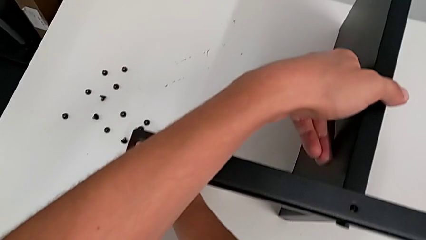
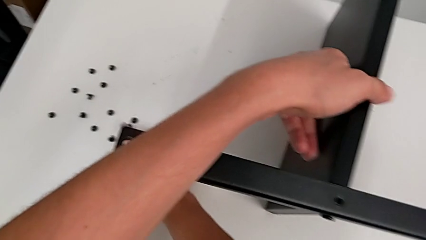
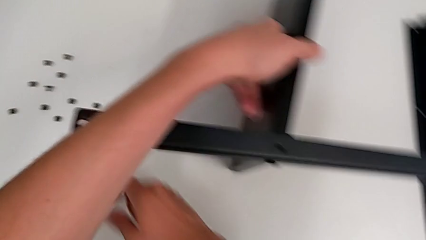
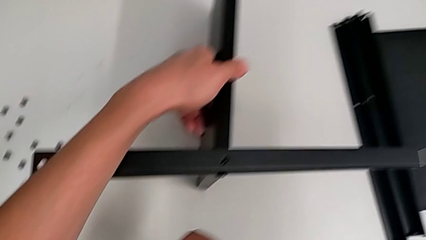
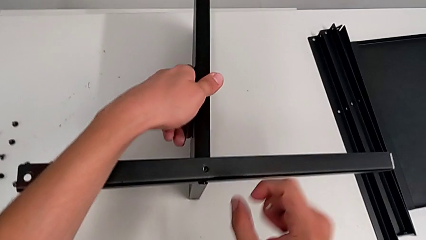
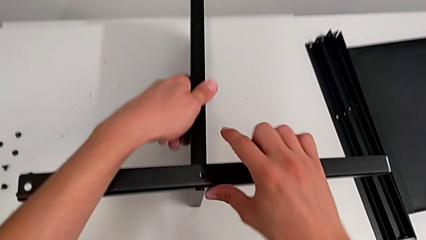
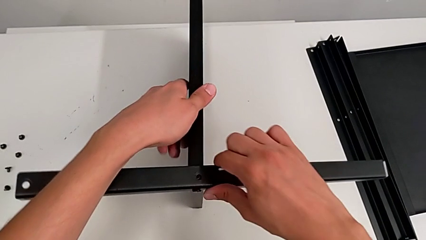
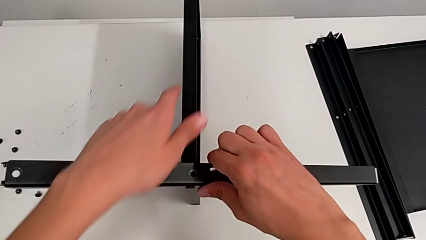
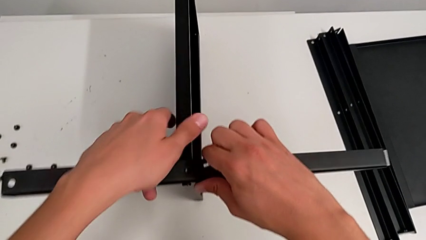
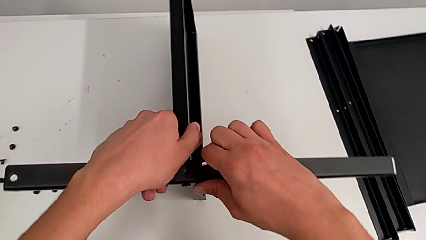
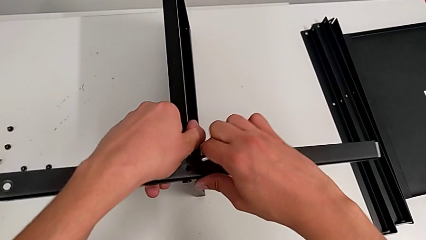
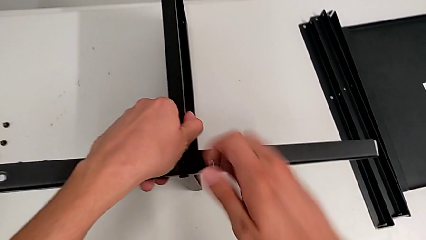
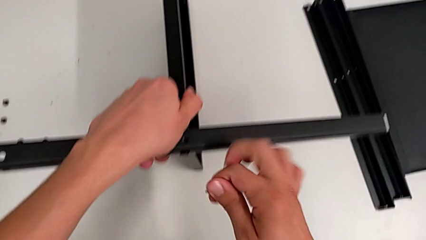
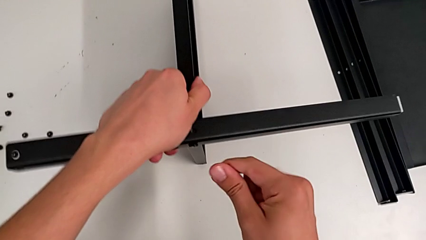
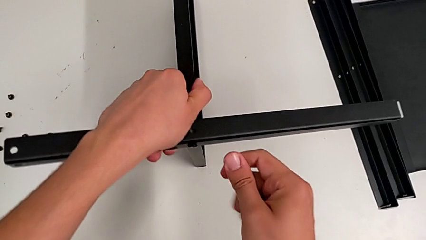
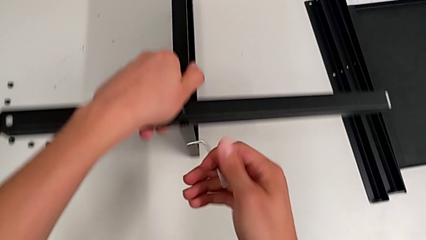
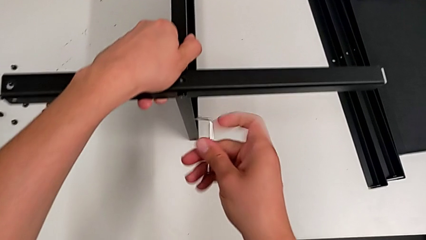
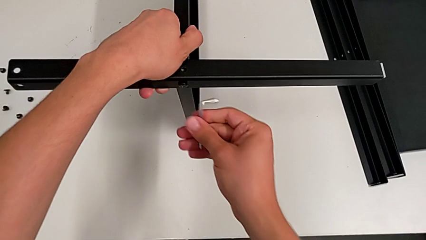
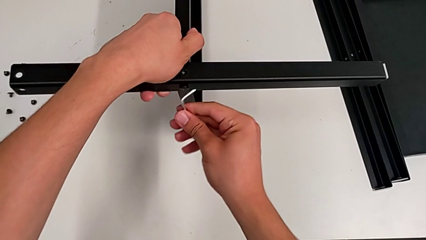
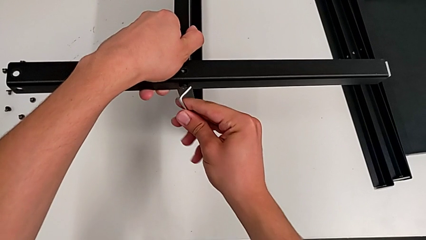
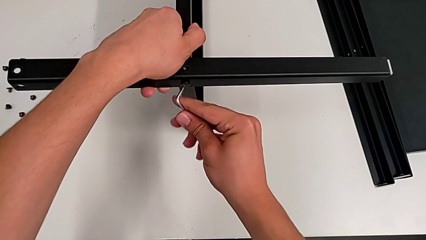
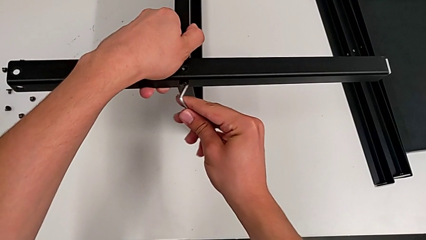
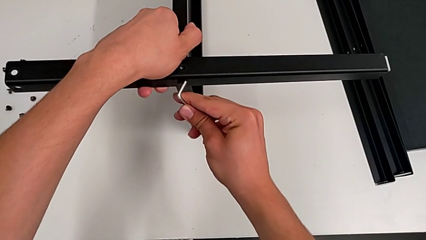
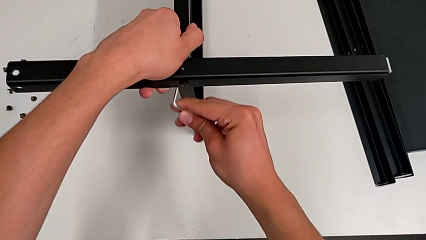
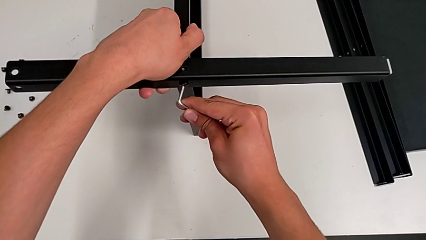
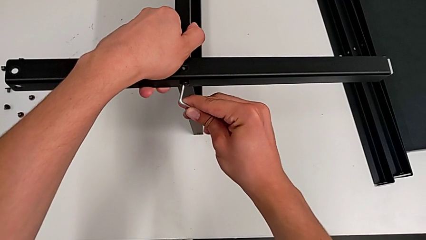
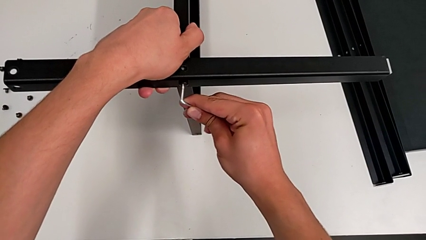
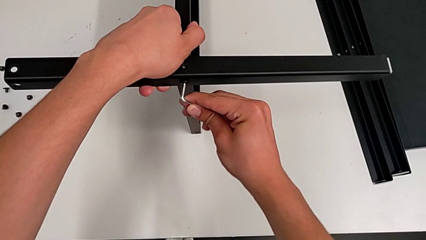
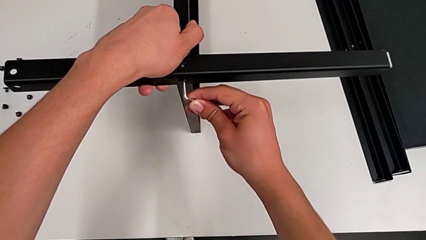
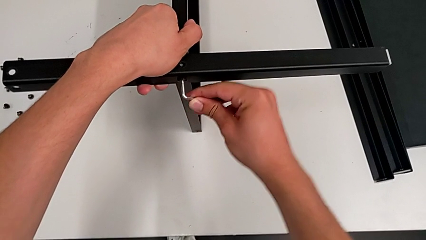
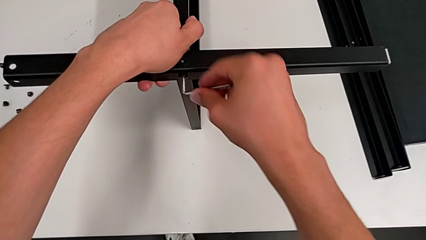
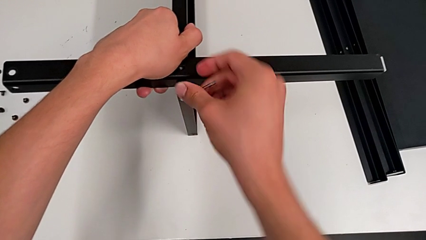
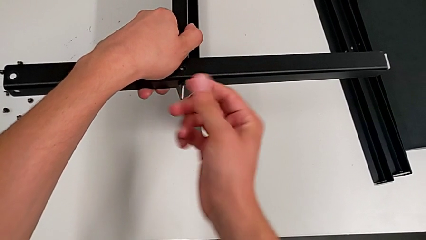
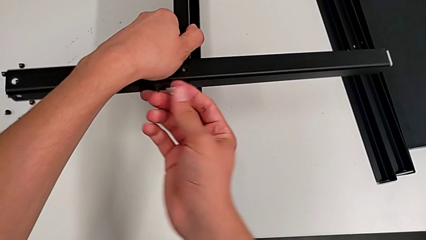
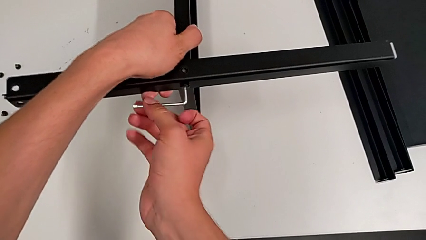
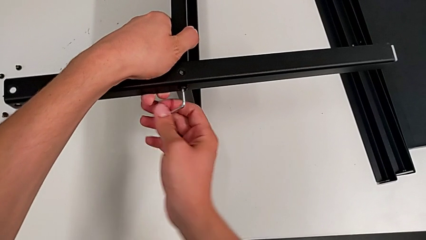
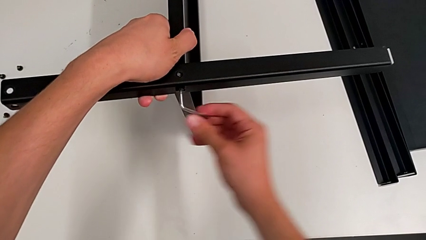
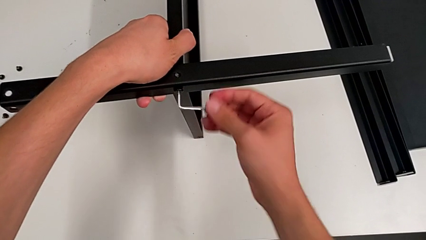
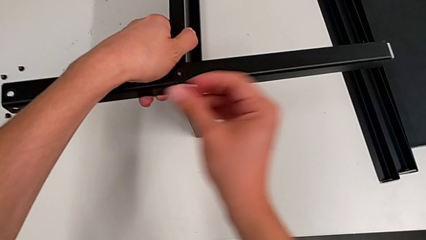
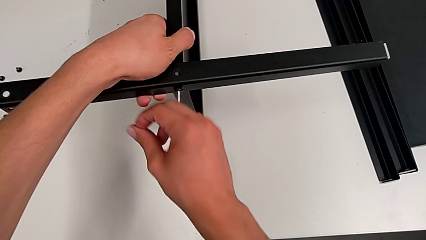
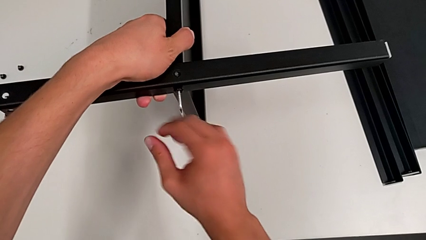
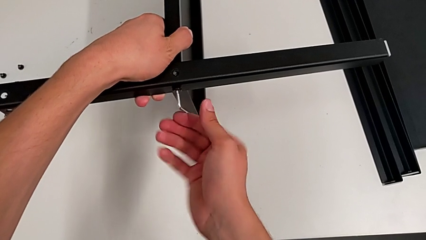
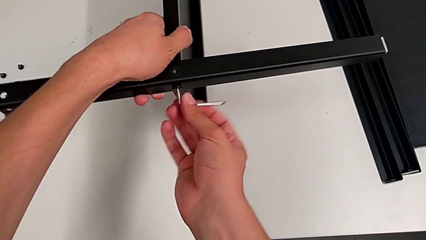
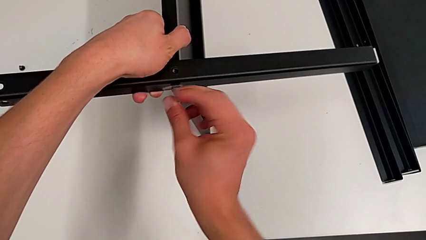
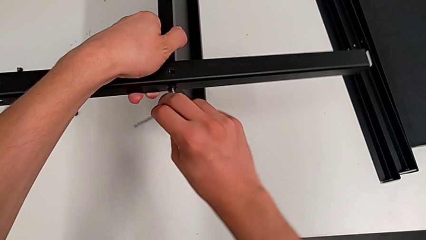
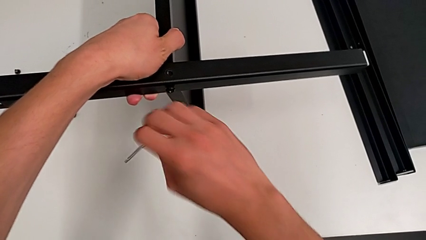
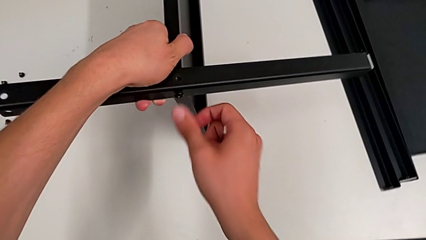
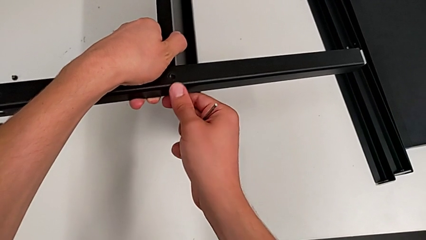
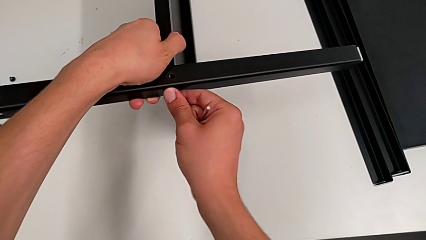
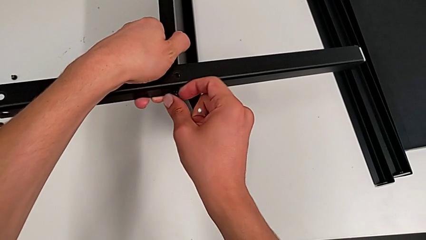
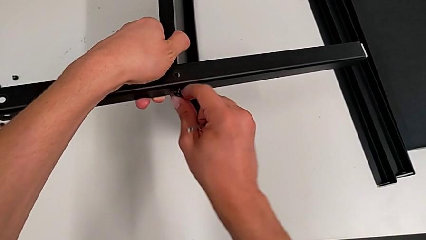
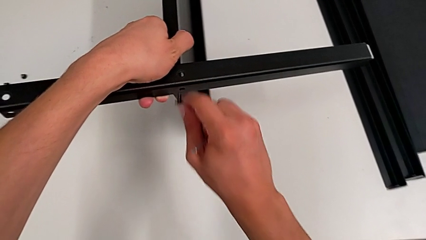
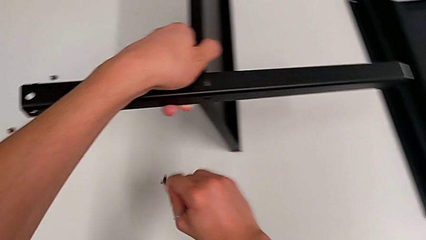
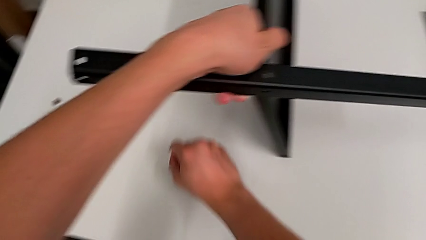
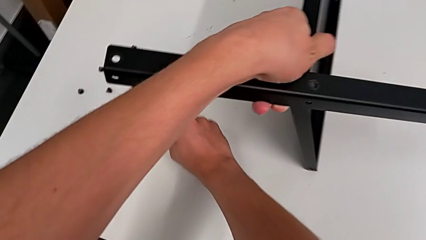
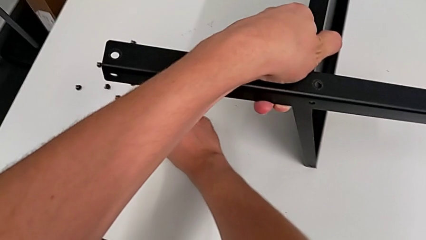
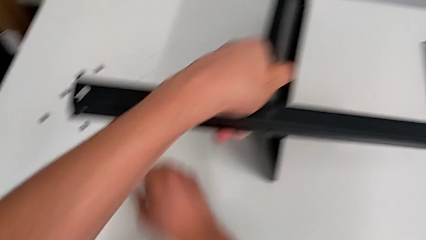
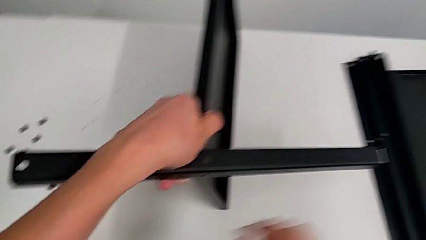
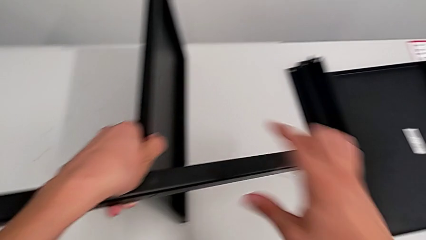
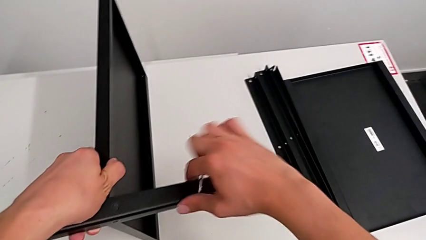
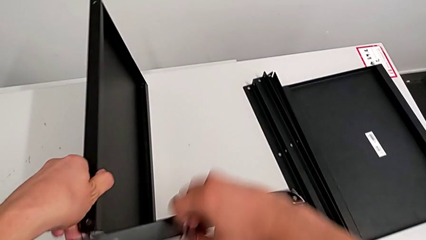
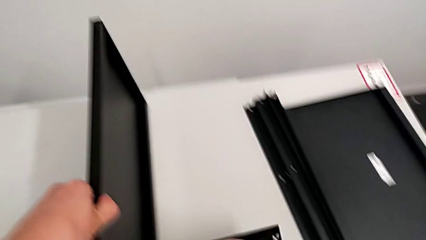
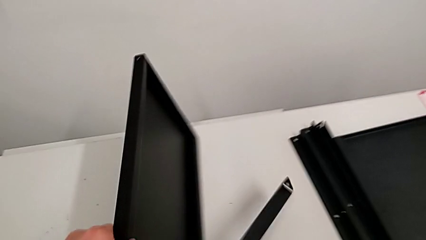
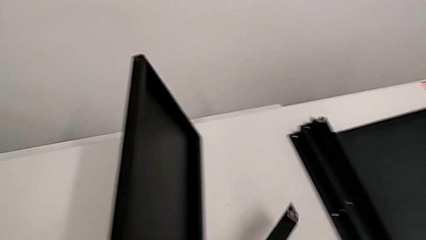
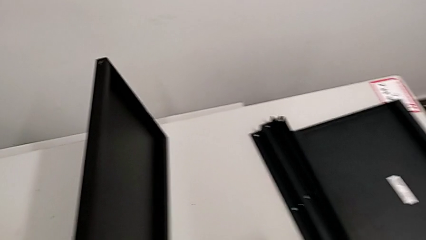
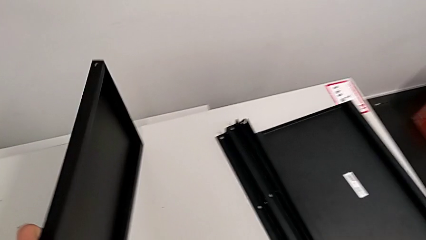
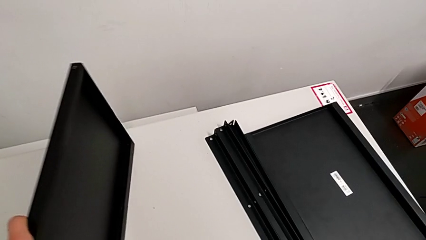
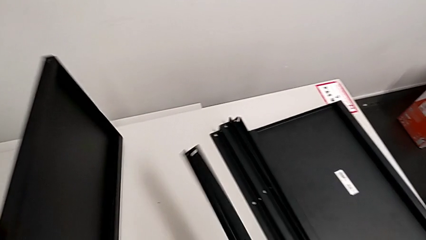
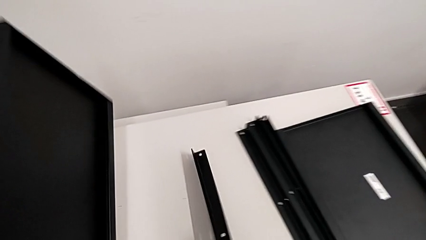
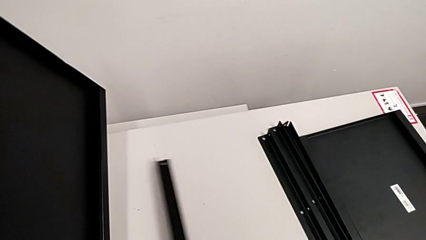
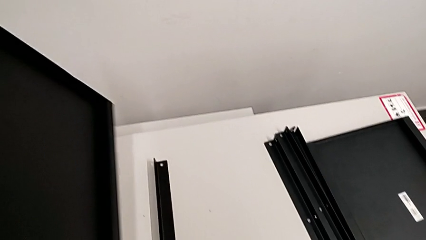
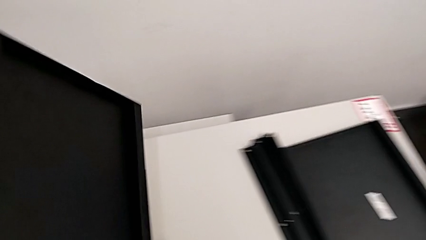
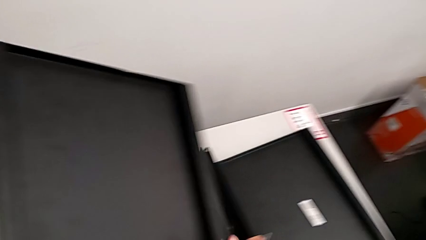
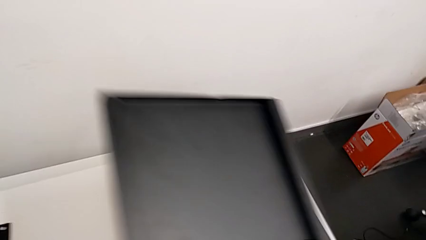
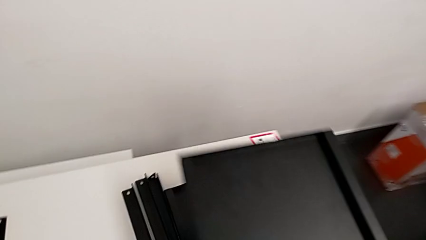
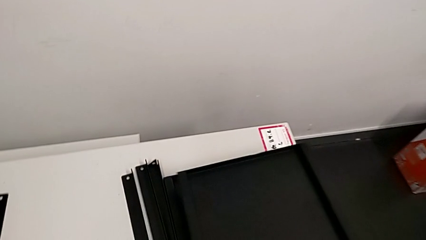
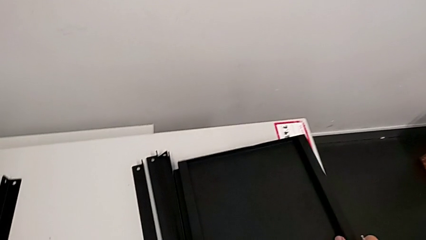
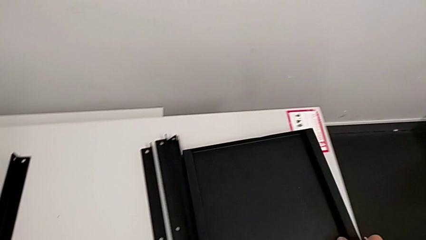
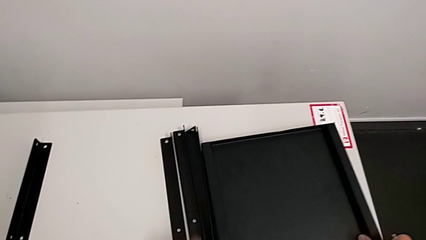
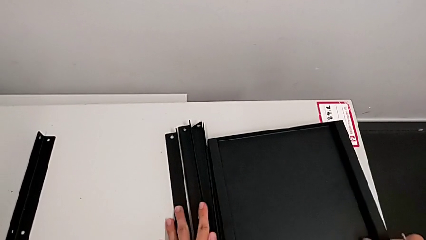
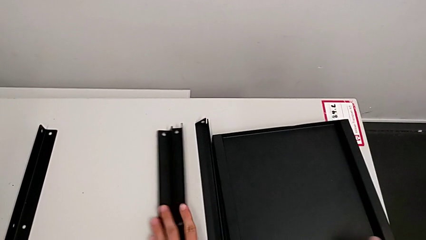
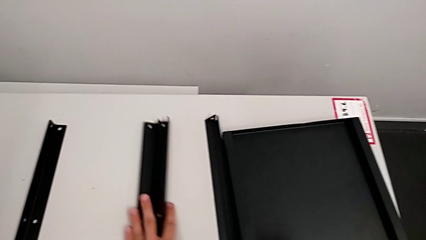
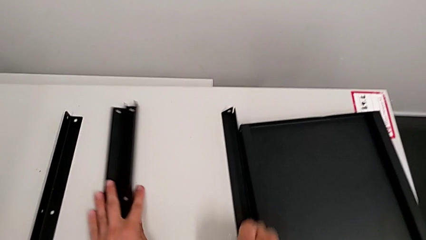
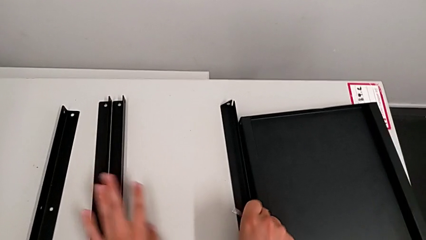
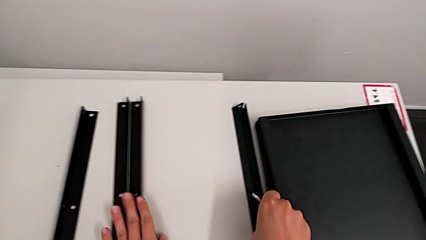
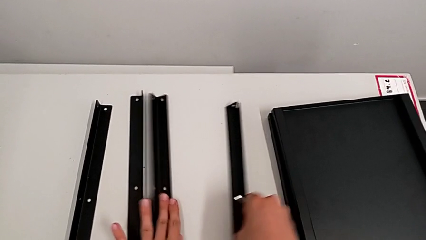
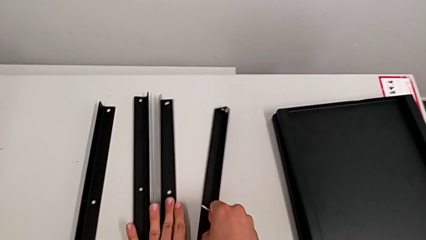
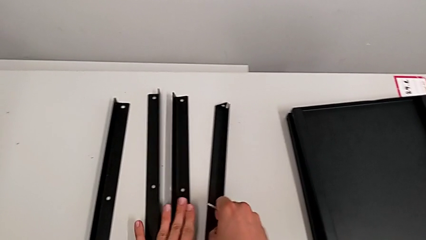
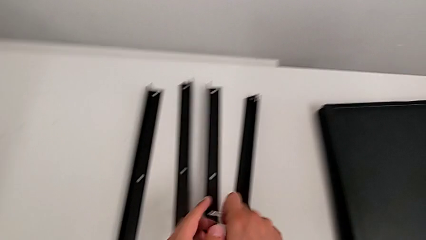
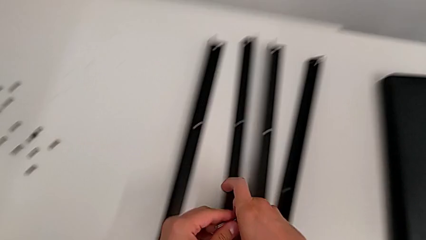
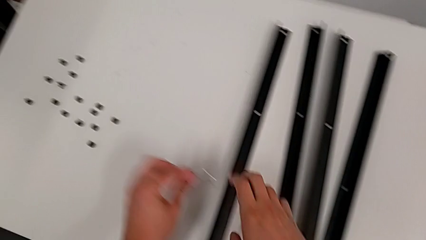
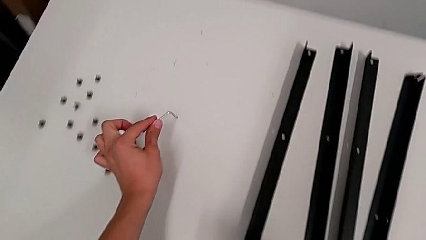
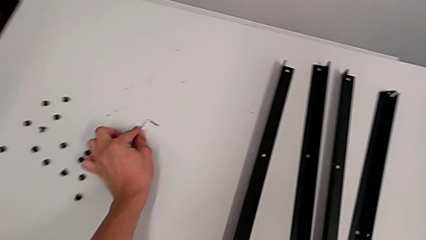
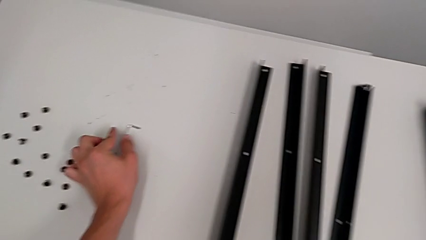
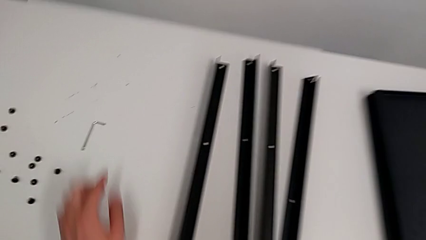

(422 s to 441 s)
The camera wearer is disassembling the fourth leg from the bottom shelf. They grab the nightstand, approach the hex socket head, insert the Allen wrench, unscrew the hex socket head, withdraw the Allen wrench, disassemble the hex socket head and place it. They disassemble the leg, place it, place the bottom tray, align the leg and place the Allen wrench.
